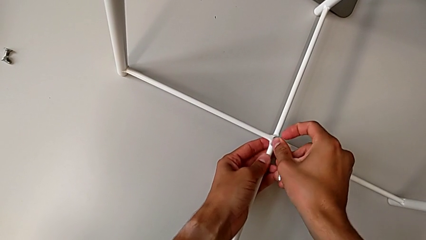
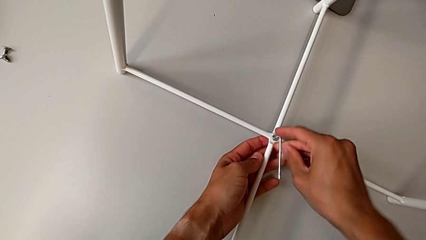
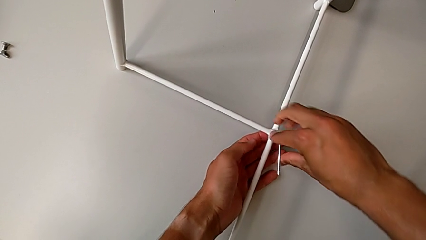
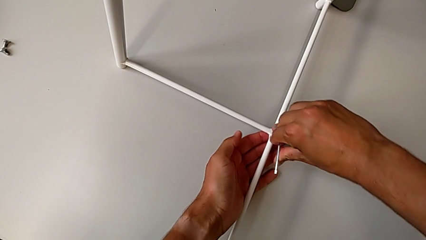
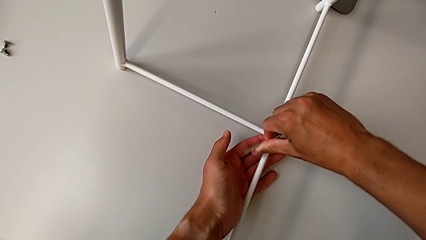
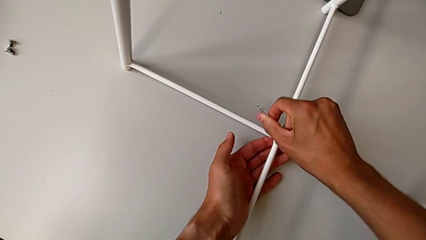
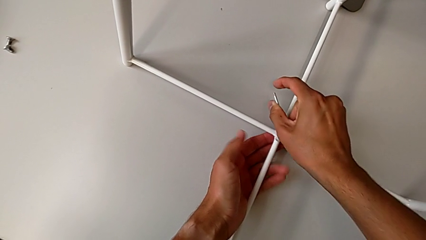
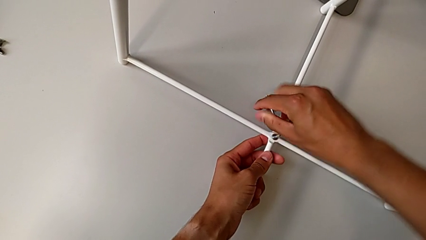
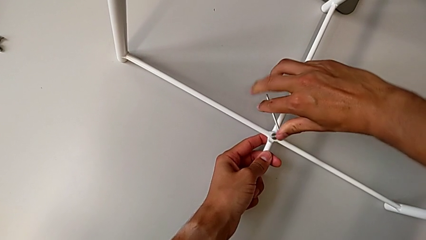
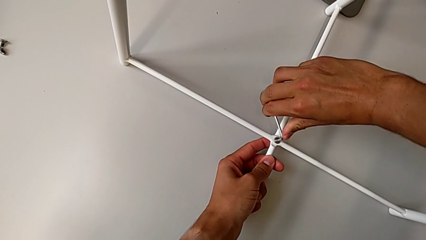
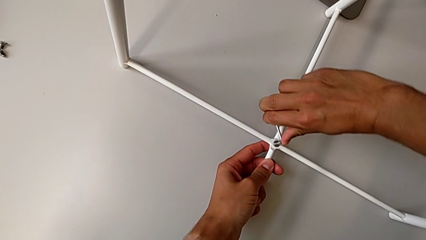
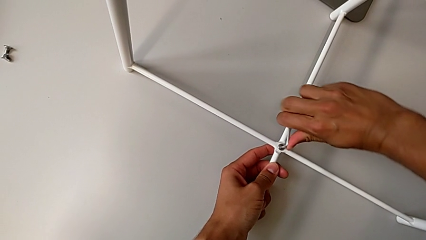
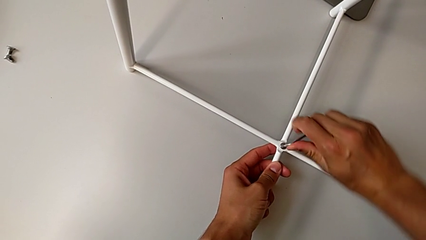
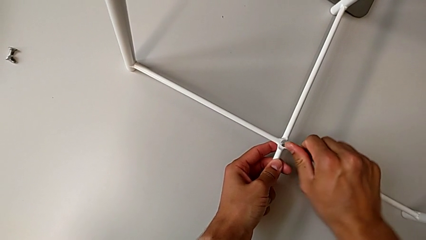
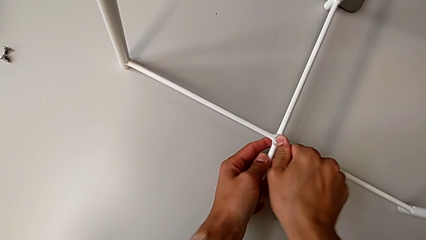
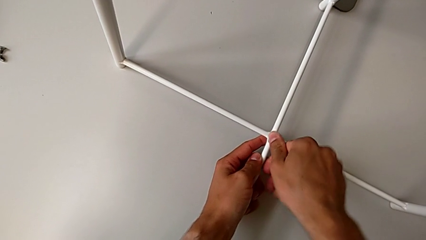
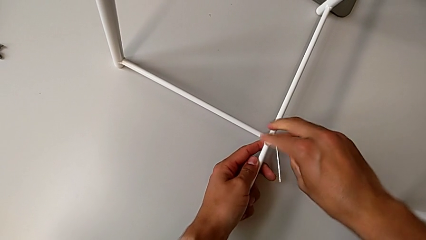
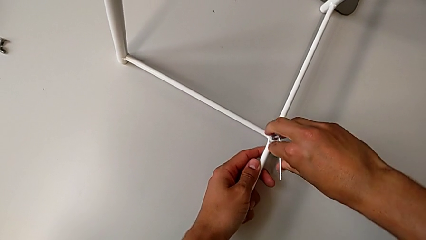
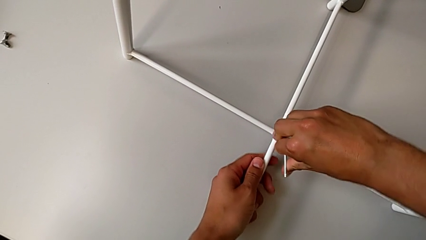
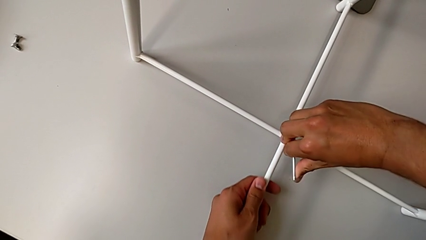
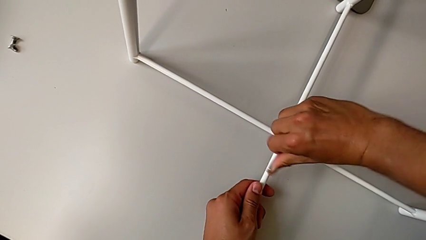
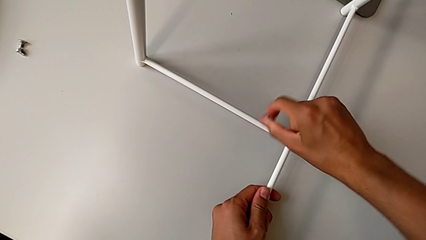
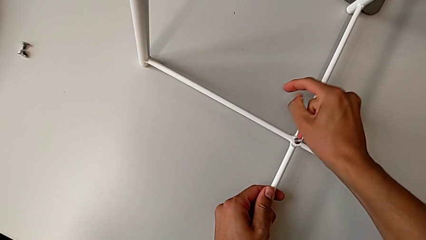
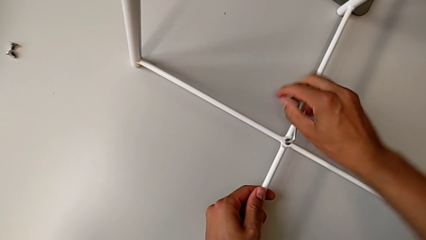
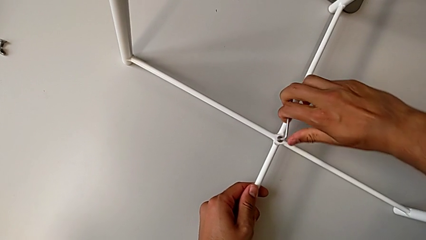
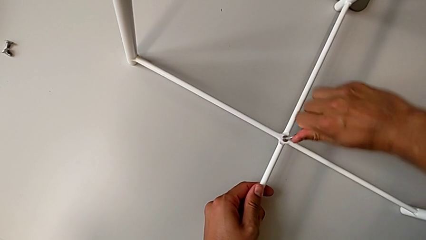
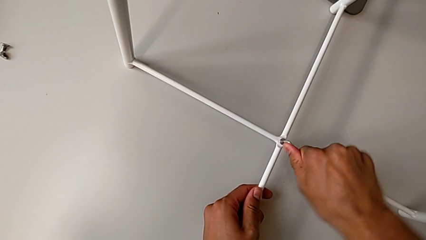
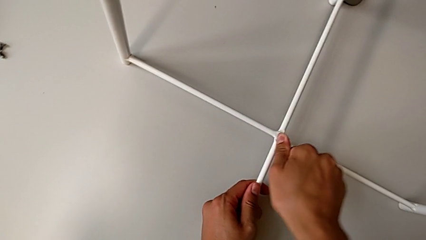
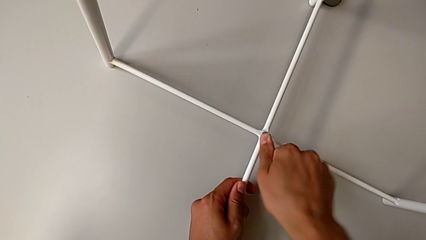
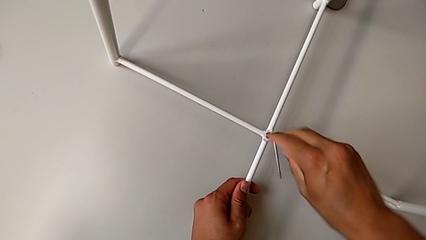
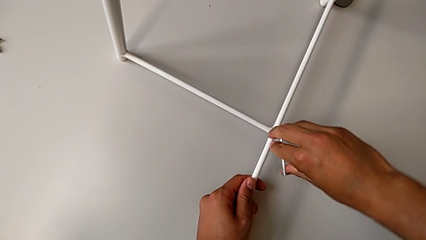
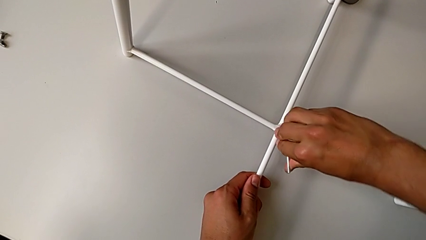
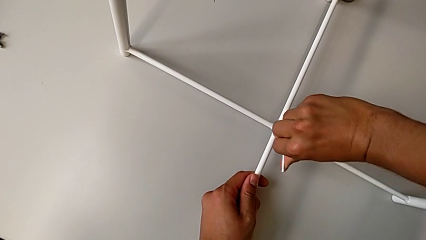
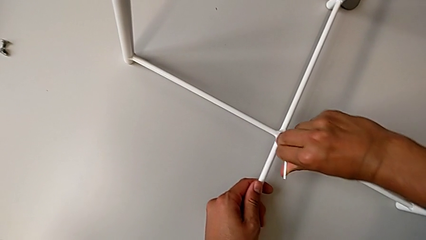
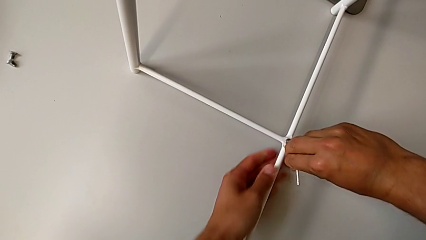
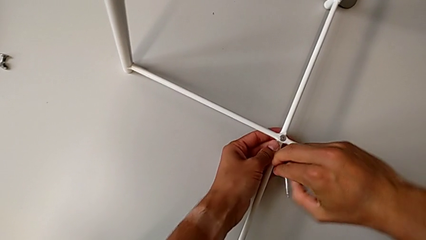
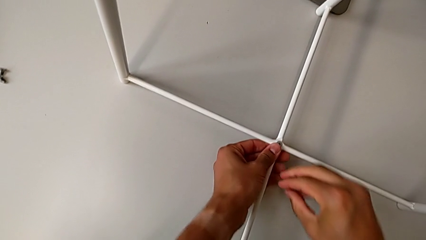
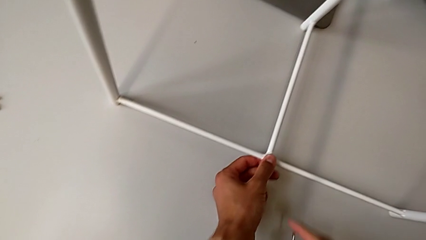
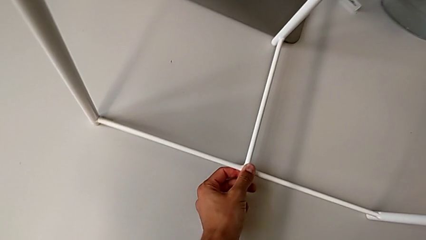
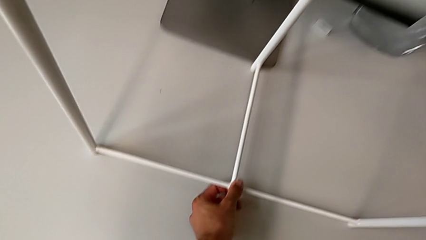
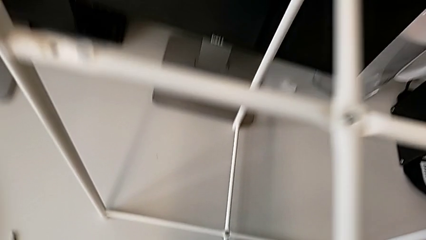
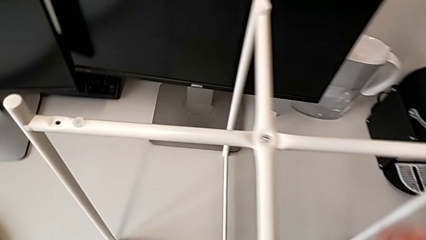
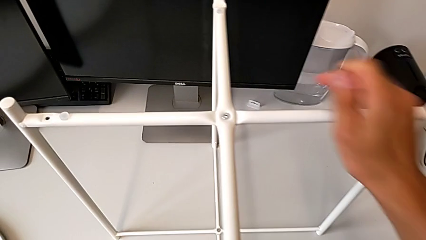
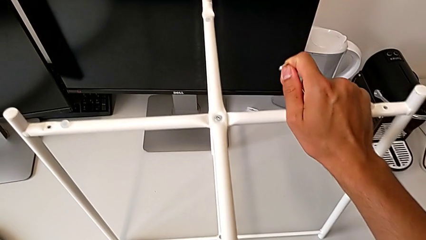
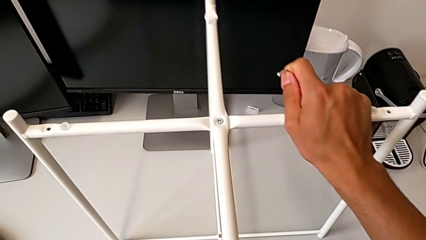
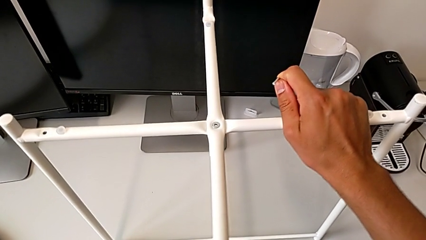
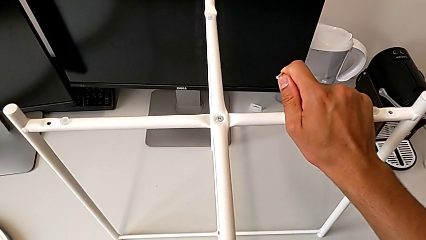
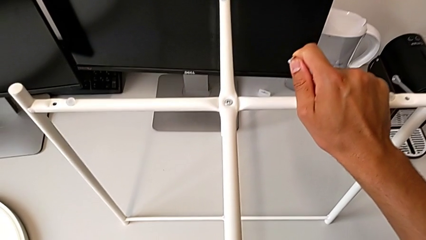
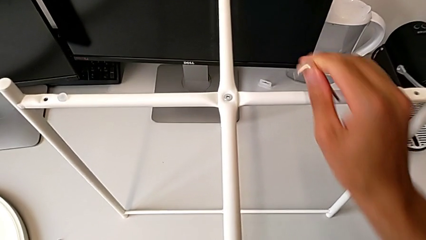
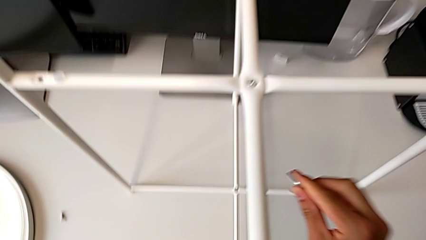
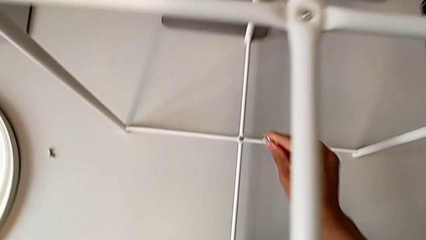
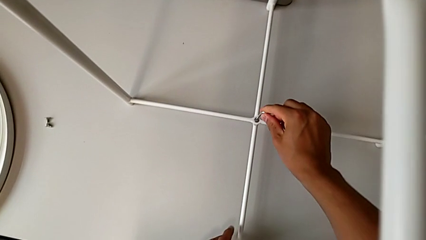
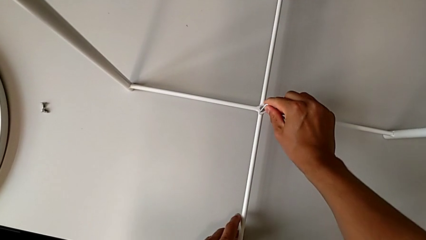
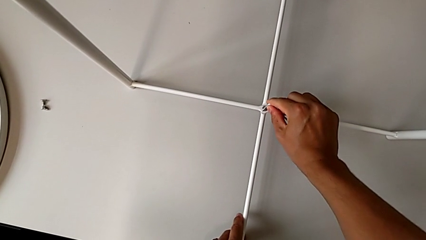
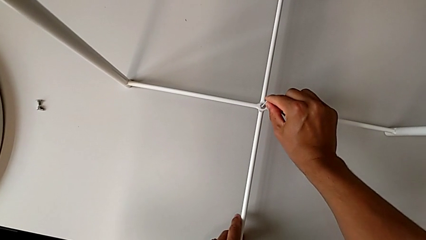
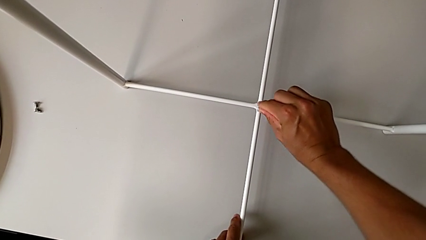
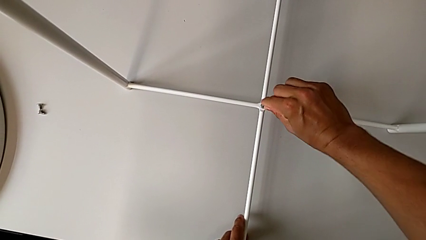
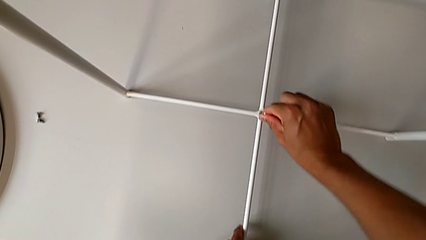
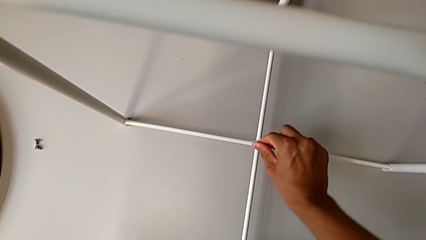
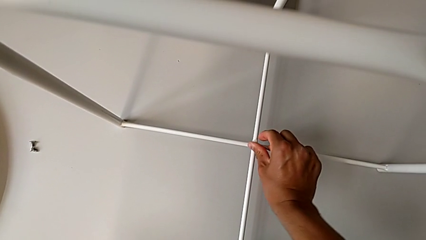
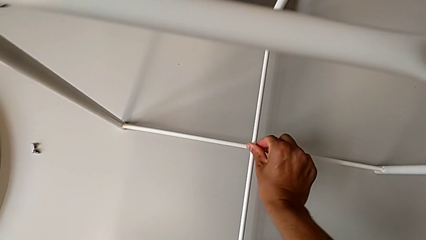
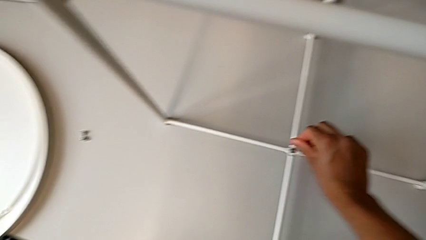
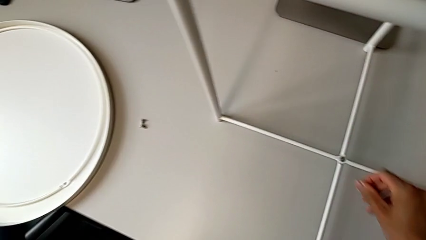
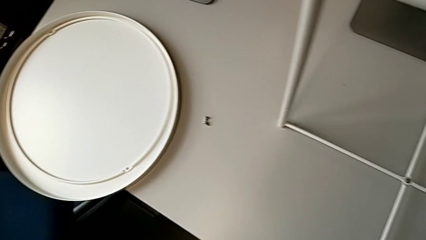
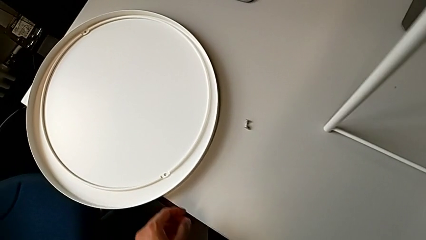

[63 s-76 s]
The camera wearer is assembling the bottom screw. They keep screwing the hex socket head, screw it, withdraw the Allen wrench, inspect the leg twice, insert the Allen wrench, screw the hex socket head and withdraw the Allen wrench.

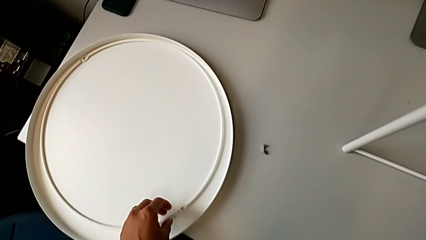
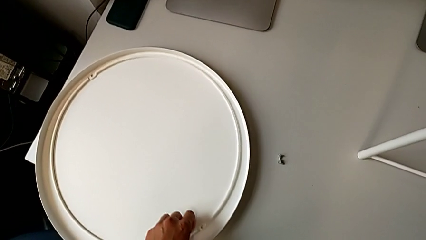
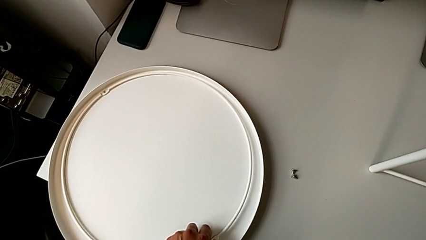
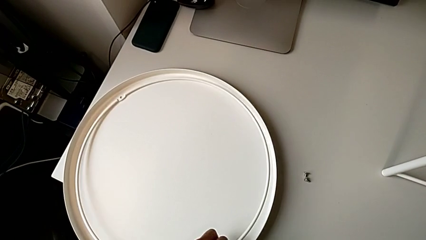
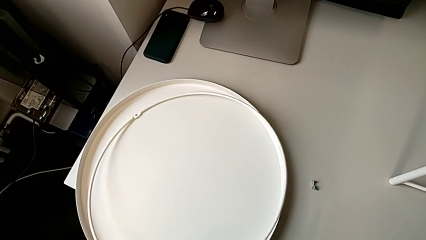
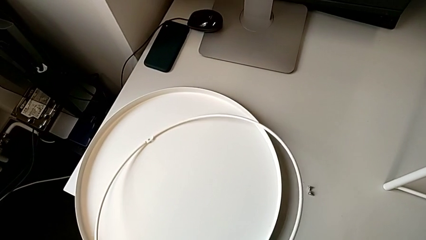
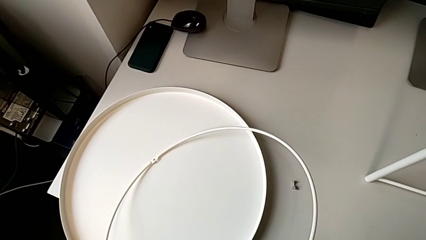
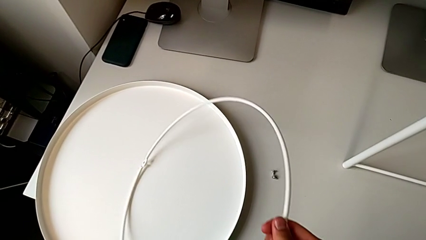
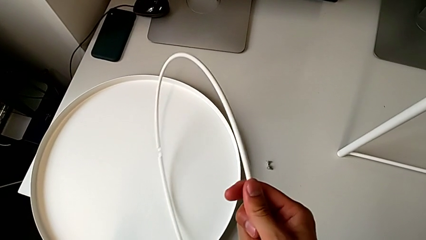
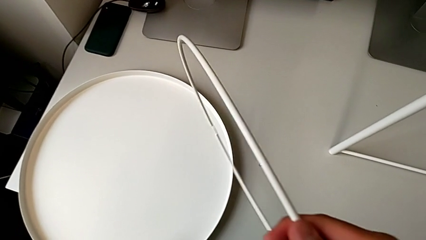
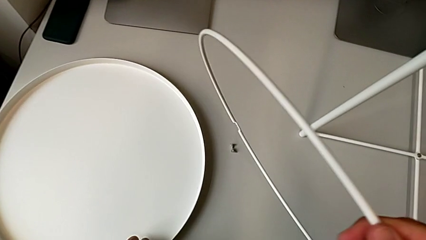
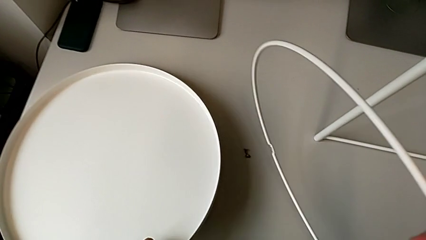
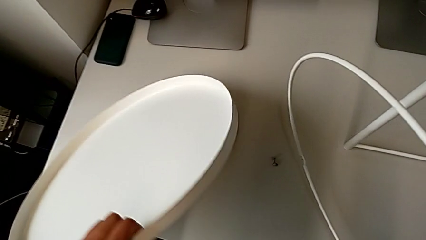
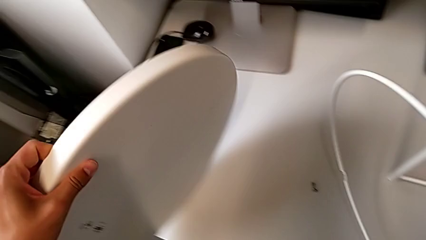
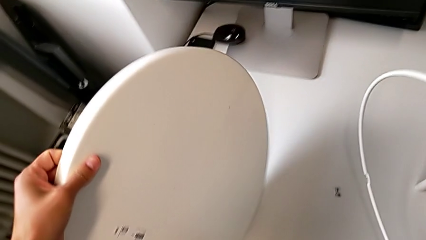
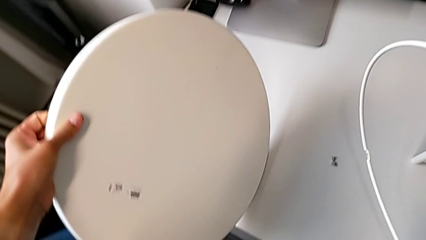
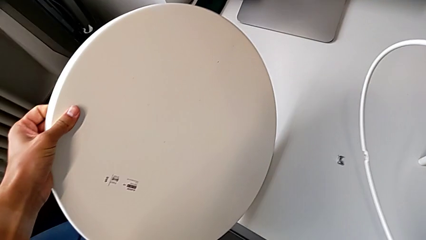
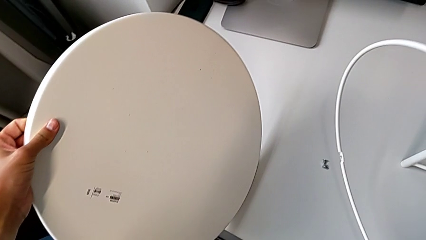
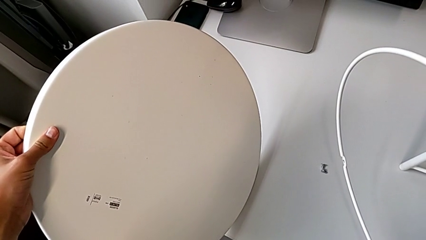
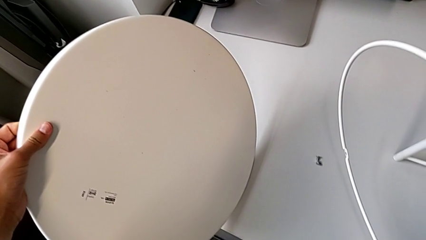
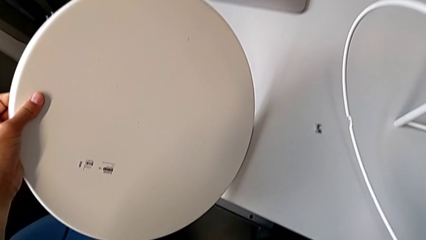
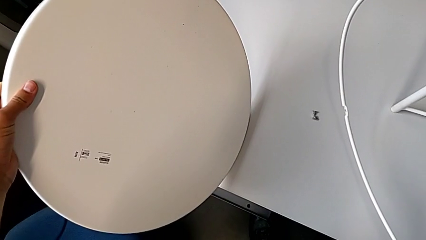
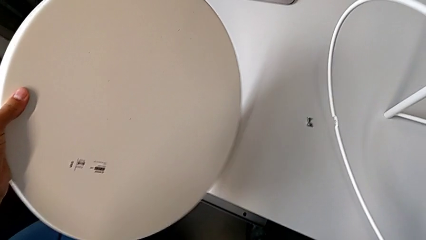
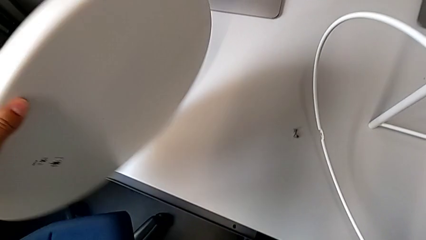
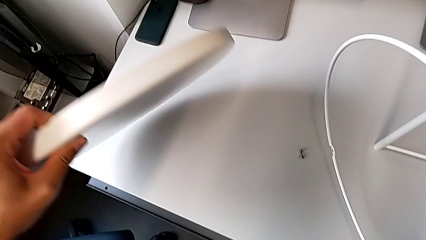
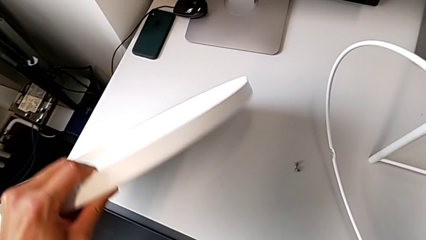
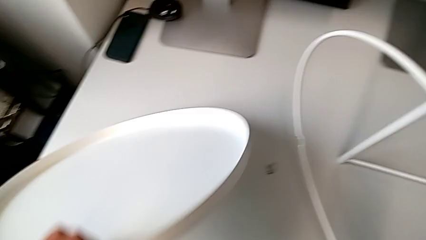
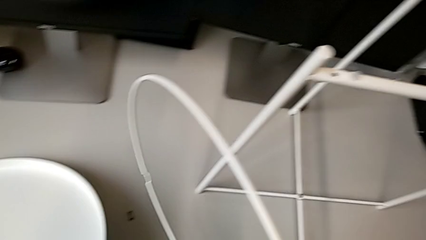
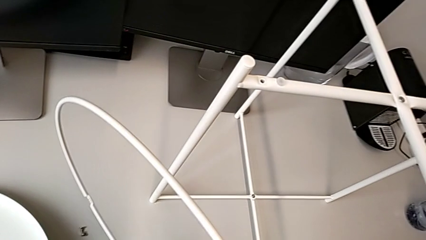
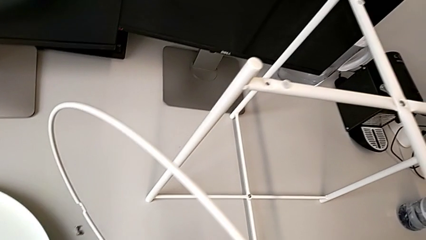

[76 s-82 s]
The camera wearer is placing the circle on the table. They grab the circle, wrongly inspect the tray and place the tray.
